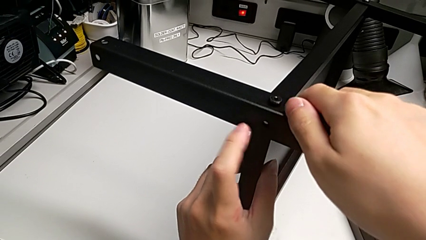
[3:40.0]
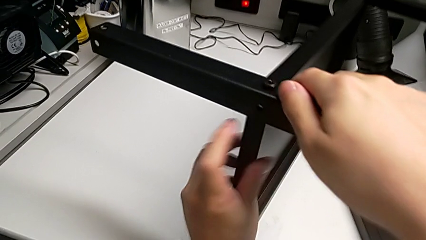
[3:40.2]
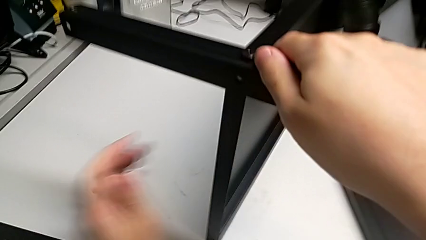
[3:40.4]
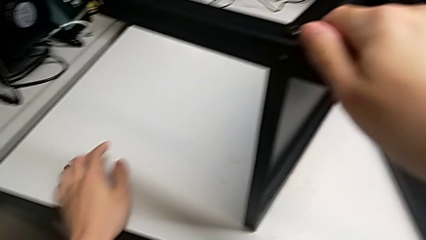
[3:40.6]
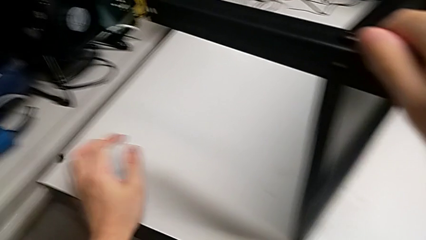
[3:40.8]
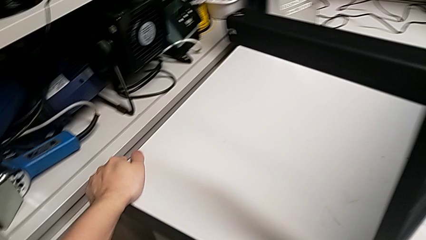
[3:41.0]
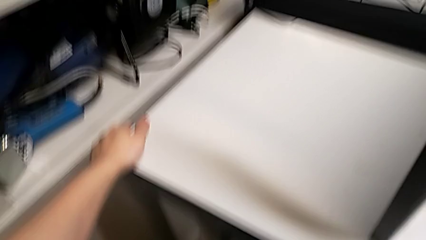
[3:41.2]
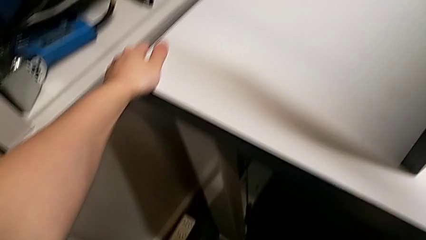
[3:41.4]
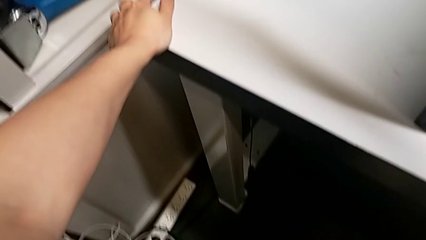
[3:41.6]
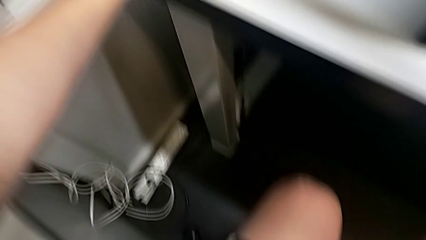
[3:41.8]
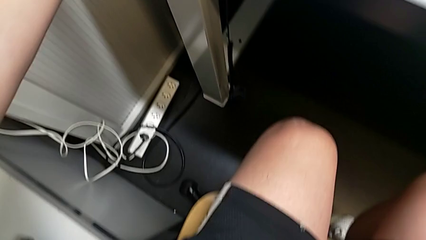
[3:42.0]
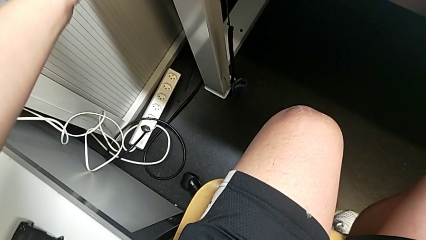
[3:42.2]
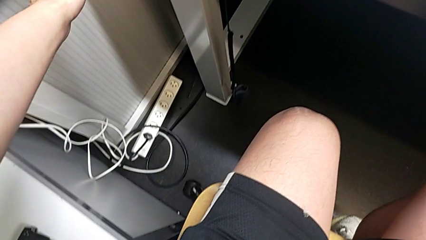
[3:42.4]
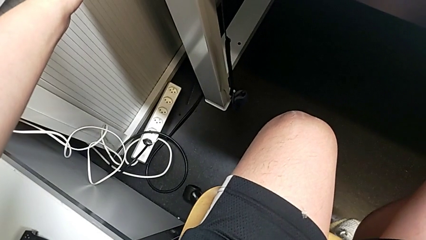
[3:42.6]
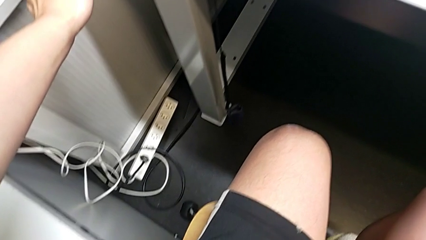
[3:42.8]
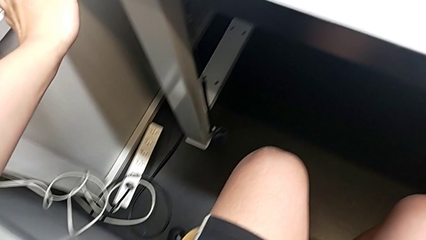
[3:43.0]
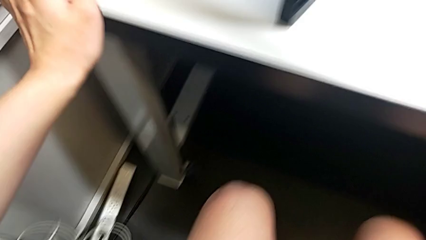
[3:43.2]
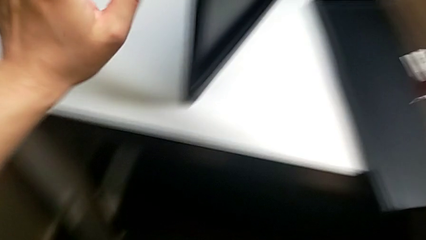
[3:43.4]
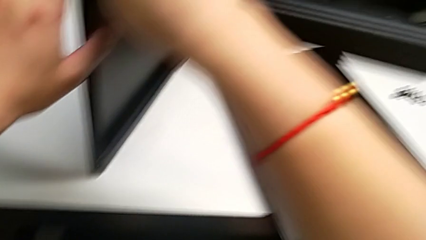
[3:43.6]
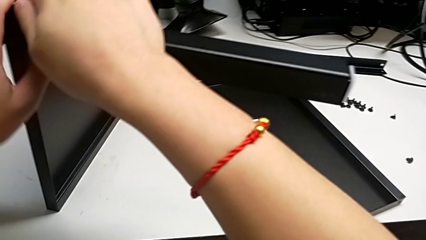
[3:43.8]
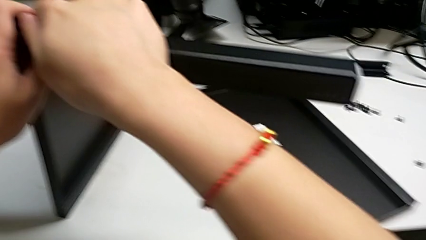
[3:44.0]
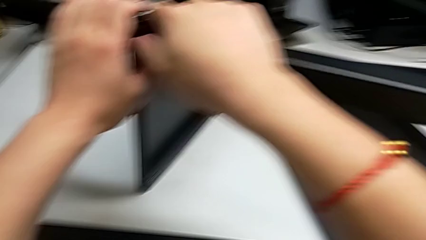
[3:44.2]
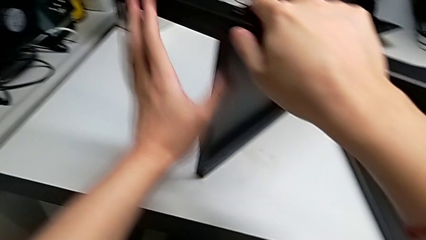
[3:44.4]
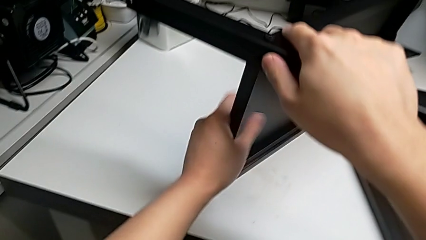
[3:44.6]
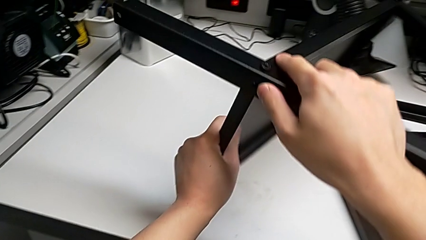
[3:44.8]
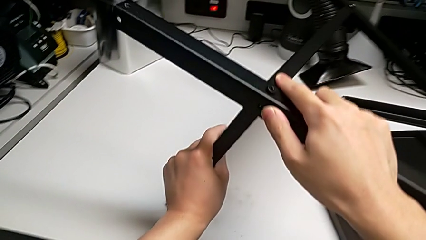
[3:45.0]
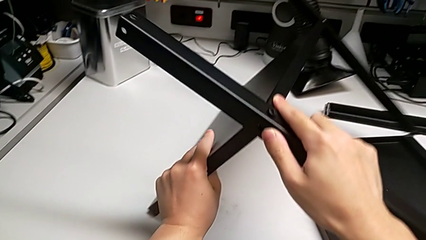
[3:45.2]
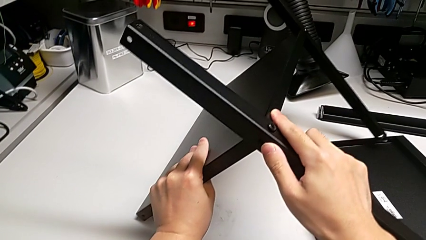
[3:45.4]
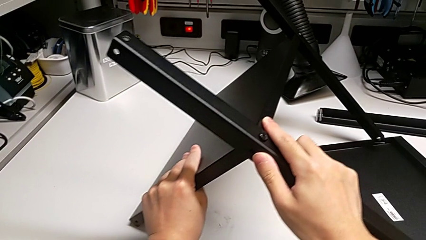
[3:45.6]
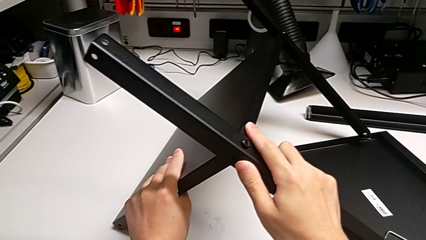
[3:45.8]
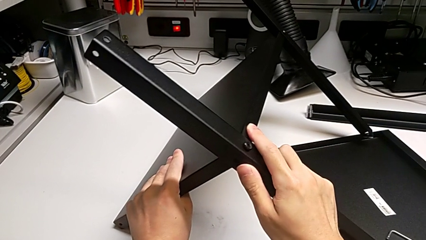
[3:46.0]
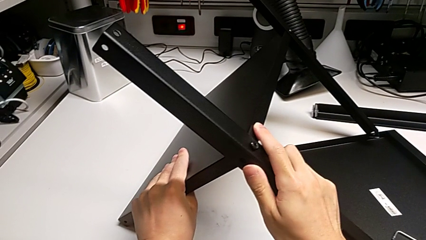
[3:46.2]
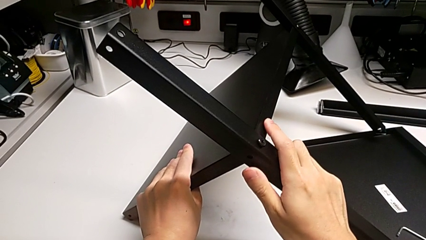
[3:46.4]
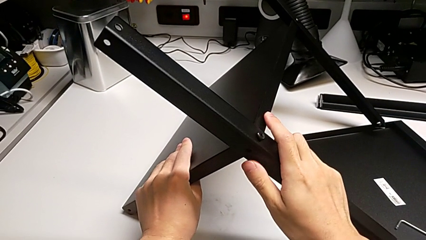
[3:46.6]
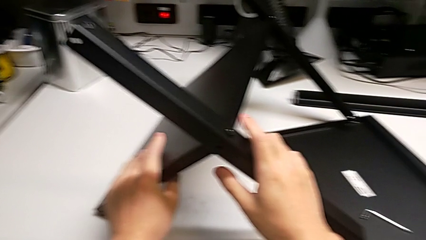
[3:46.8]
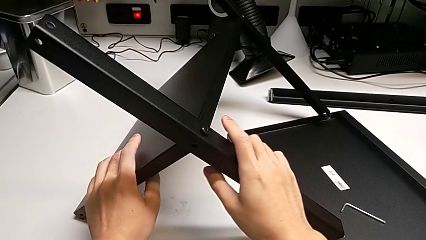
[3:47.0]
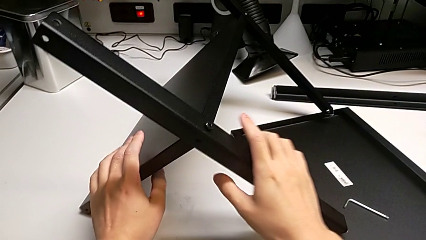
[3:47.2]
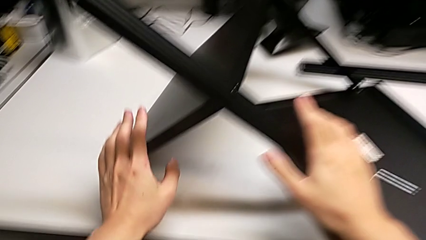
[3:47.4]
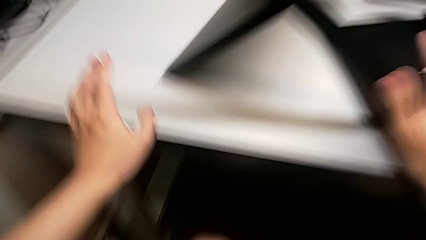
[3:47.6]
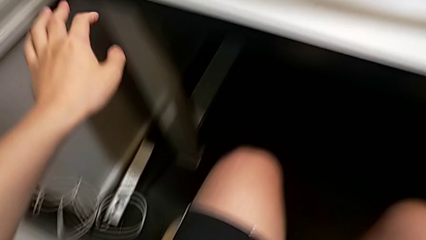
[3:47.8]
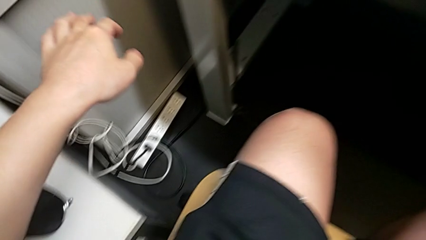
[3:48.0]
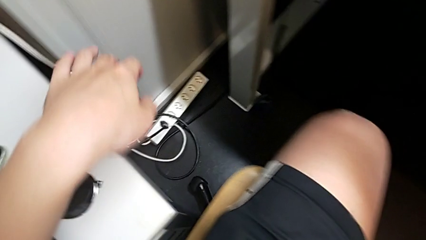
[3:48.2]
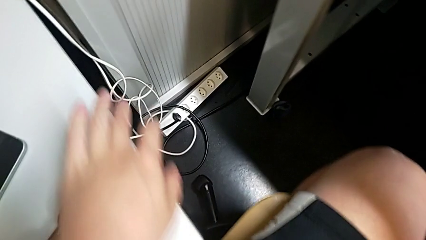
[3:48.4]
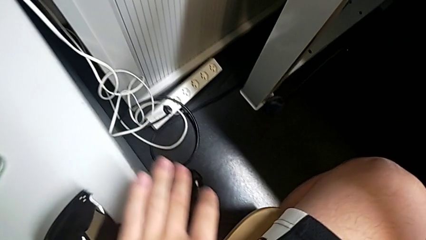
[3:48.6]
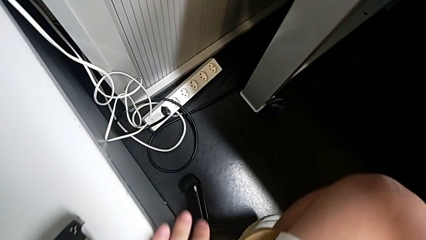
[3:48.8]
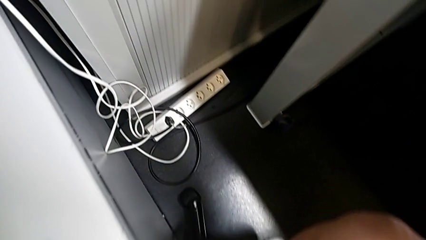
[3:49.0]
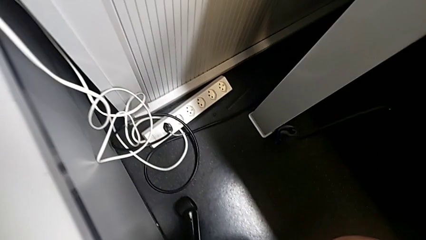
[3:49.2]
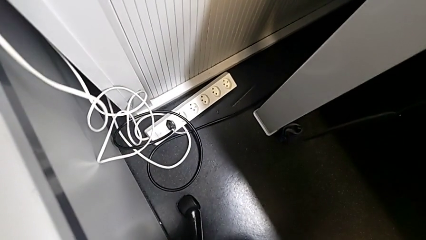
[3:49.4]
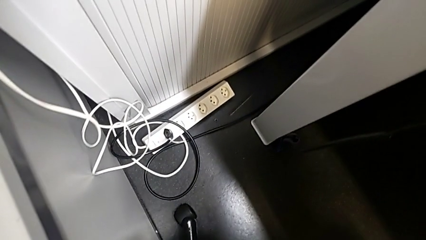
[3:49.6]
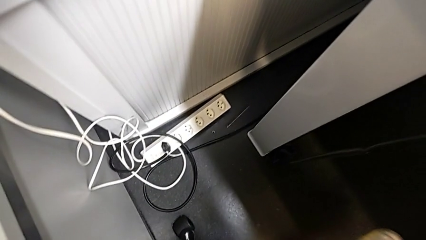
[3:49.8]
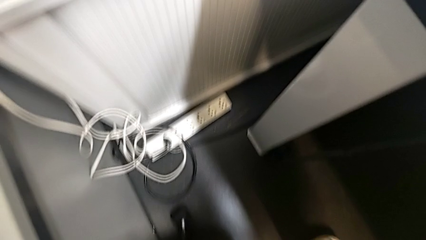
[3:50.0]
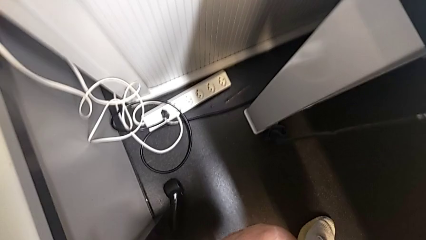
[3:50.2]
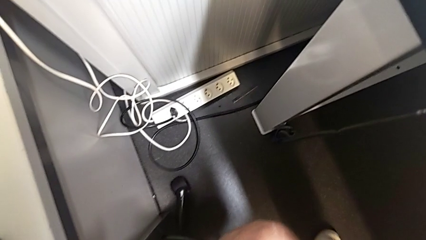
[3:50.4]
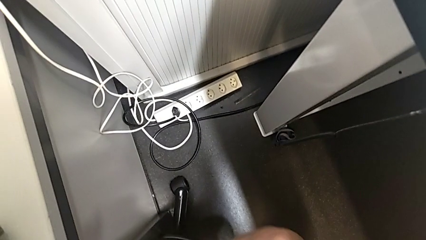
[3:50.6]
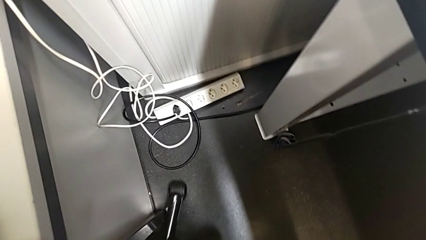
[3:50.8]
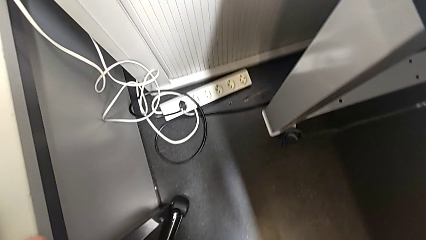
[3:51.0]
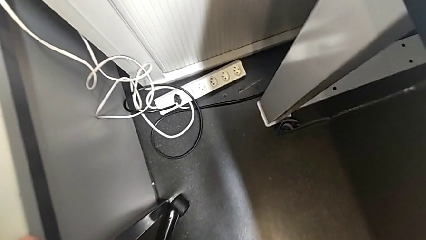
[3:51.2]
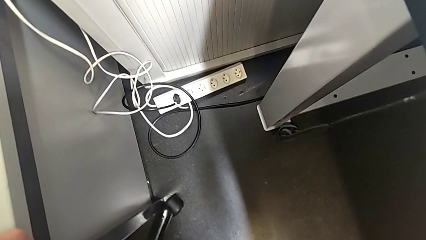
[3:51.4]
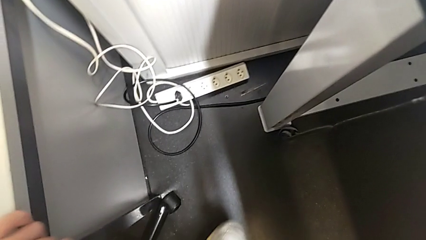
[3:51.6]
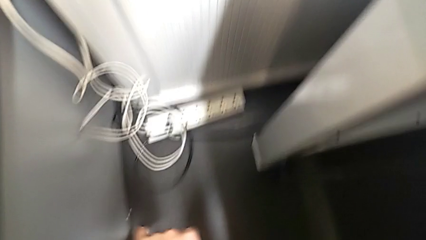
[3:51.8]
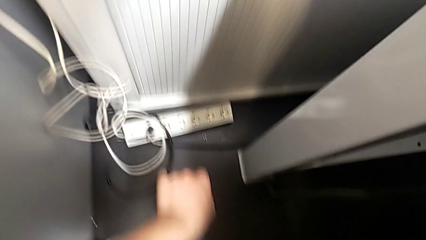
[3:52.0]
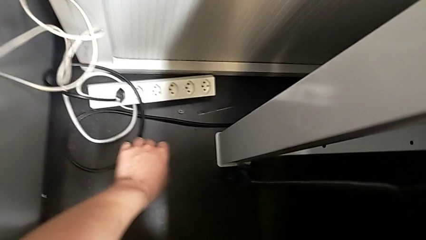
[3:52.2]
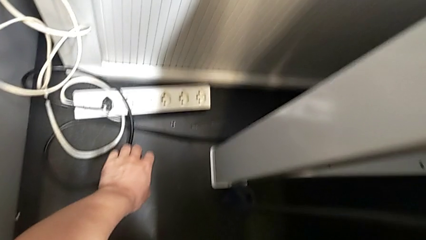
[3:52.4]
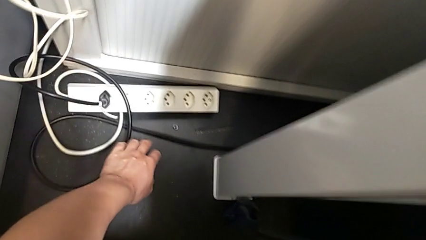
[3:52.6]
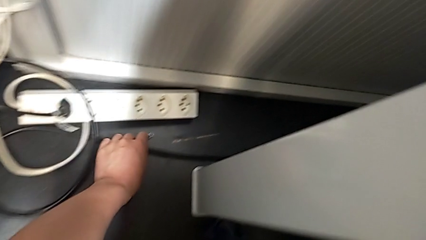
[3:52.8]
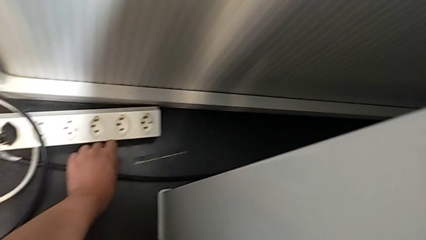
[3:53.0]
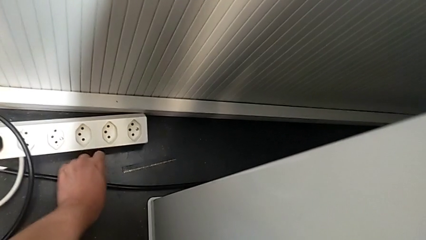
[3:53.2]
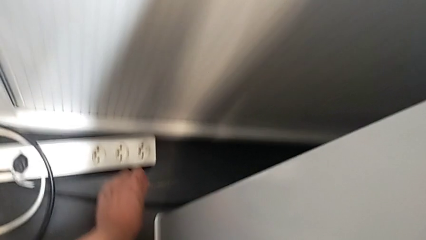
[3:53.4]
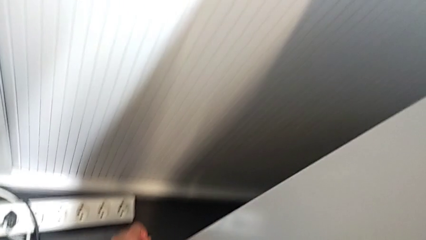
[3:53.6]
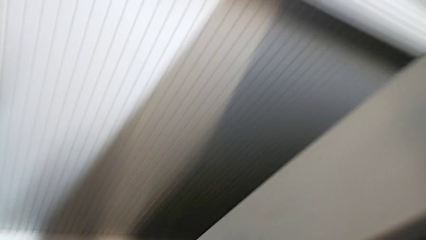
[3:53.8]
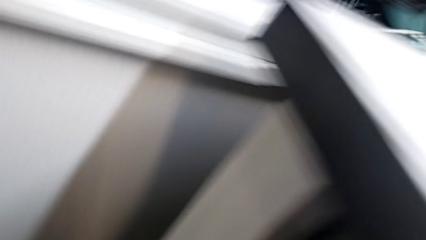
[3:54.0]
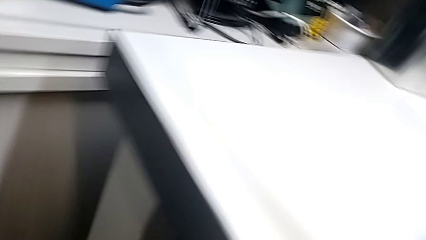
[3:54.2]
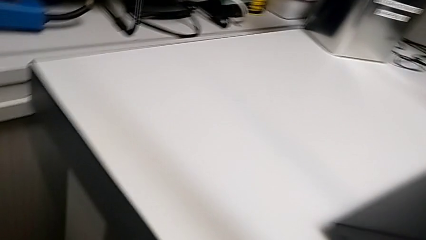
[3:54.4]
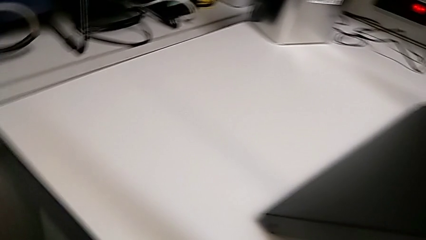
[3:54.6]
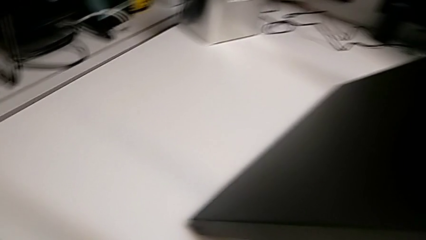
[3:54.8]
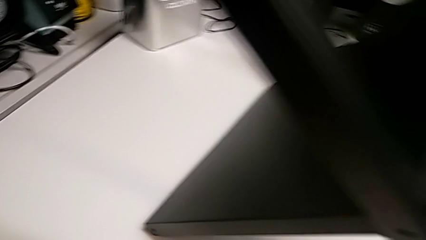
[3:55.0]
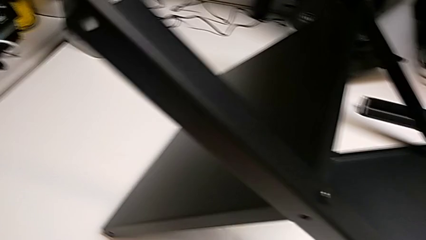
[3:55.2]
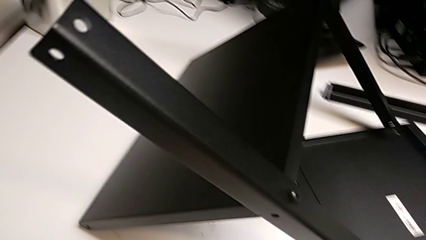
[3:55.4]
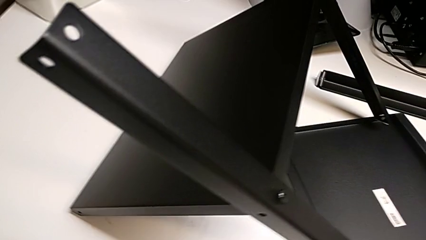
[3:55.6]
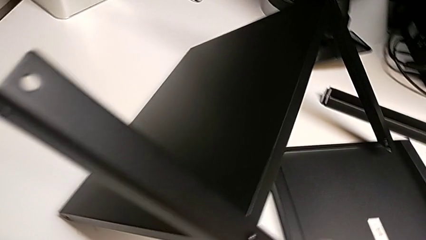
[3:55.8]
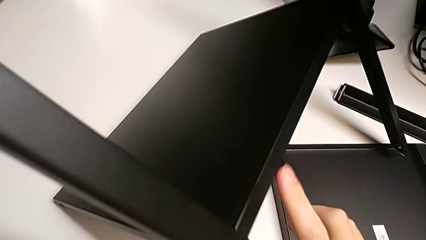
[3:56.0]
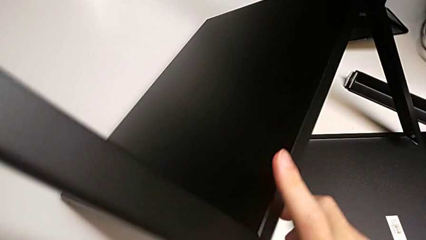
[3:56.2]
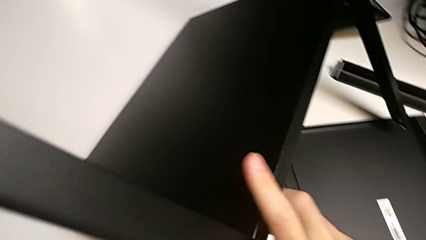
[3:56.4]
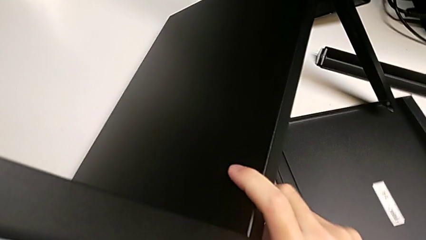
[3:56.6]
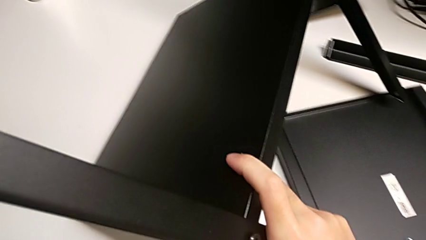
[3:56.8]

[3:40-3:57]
The camera wearer is screwing the second leg into place. They place the hex socket head, align the tray and lift the second hex socket head.
